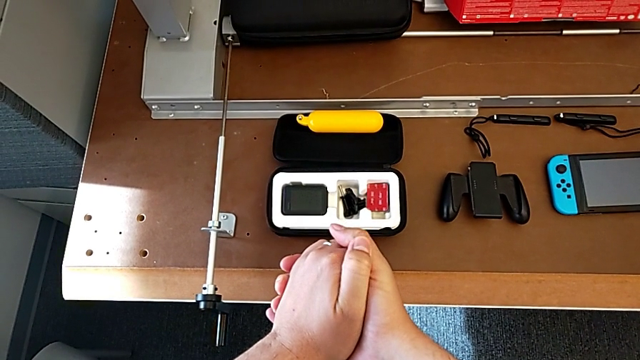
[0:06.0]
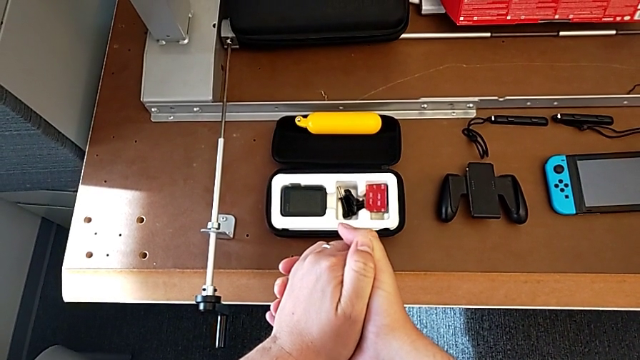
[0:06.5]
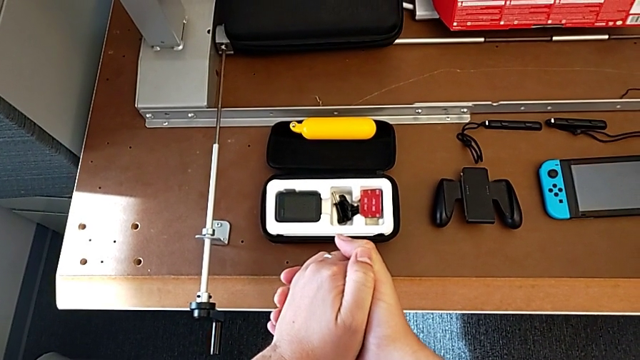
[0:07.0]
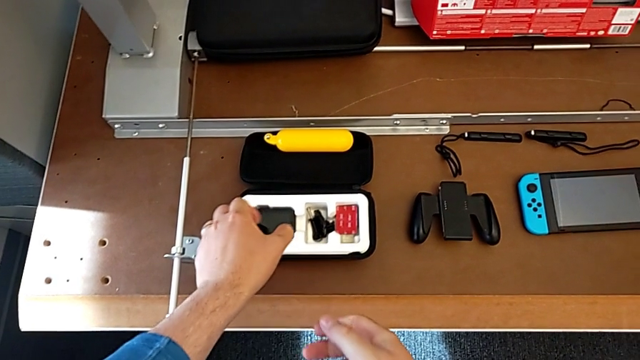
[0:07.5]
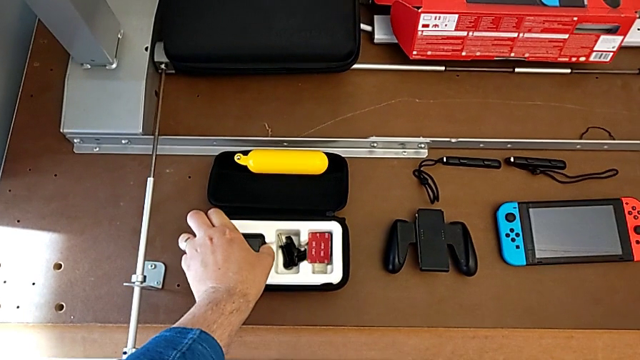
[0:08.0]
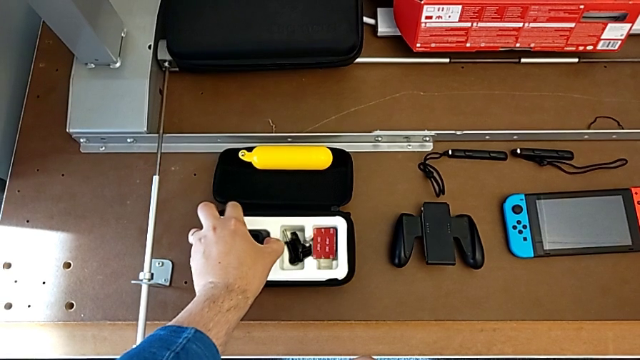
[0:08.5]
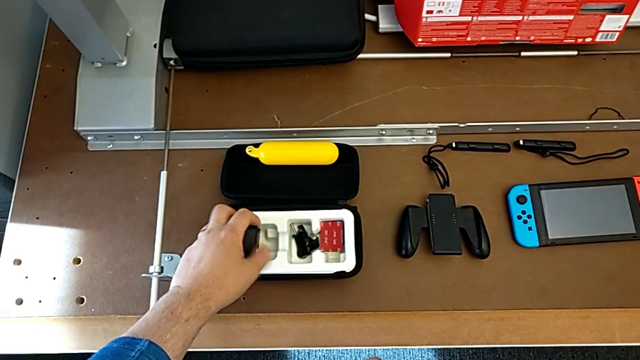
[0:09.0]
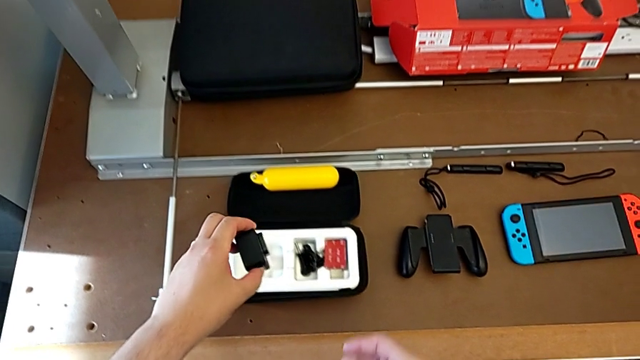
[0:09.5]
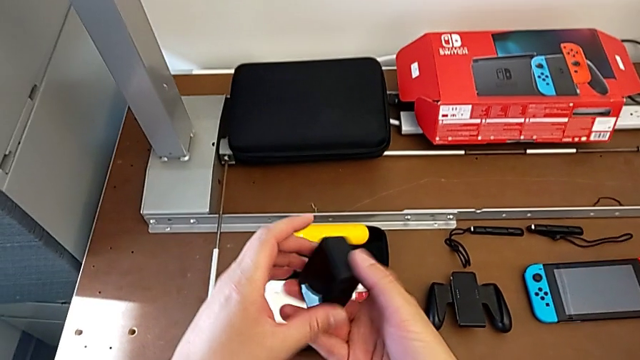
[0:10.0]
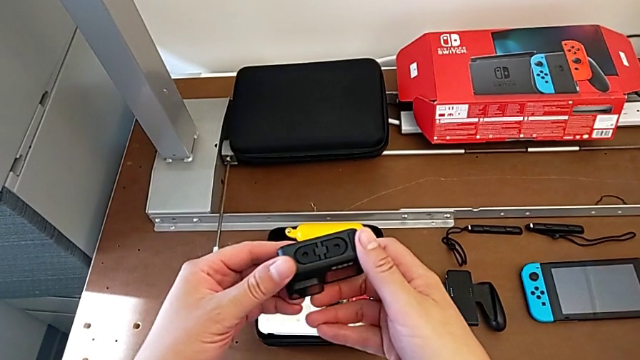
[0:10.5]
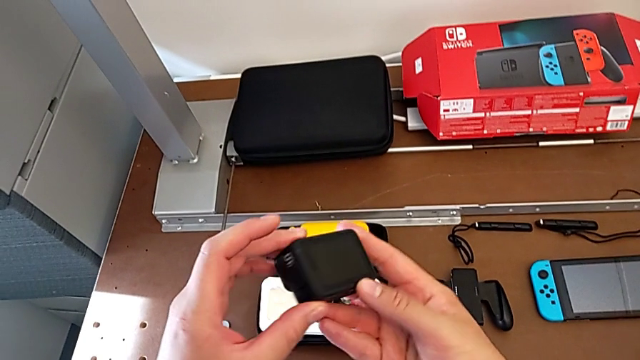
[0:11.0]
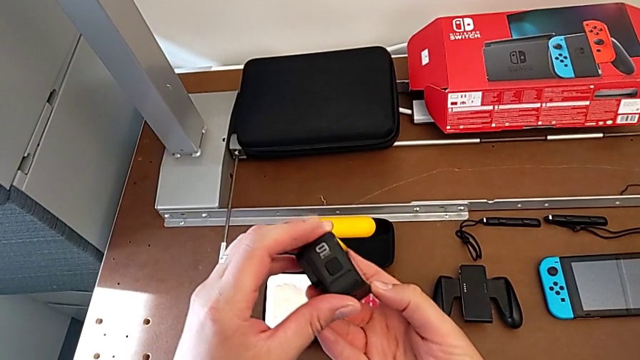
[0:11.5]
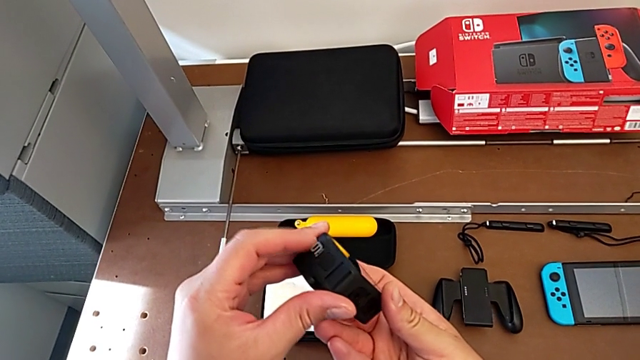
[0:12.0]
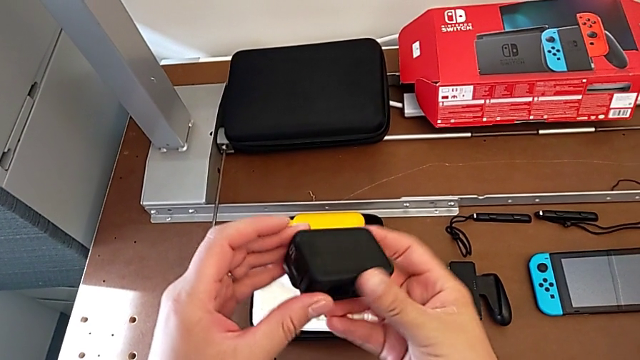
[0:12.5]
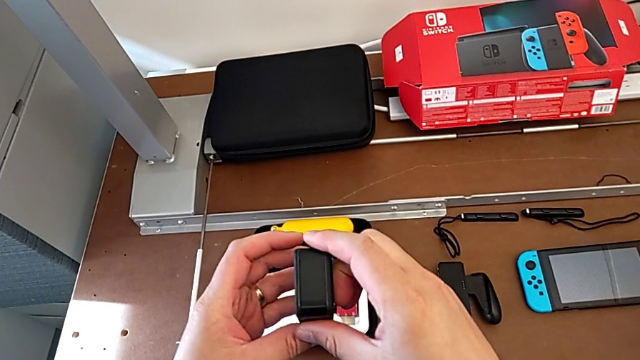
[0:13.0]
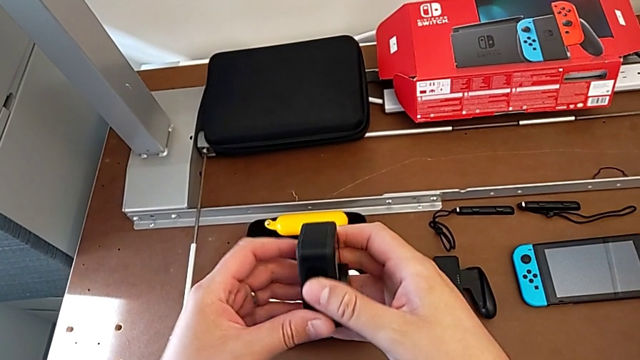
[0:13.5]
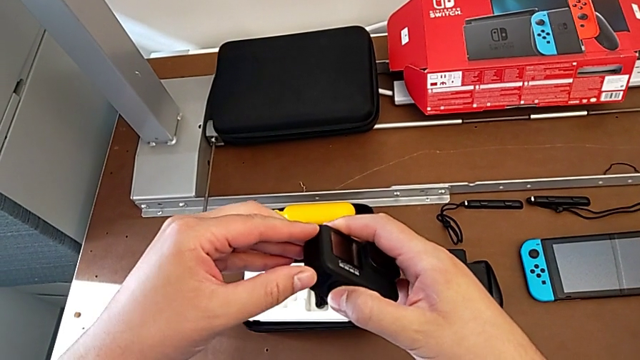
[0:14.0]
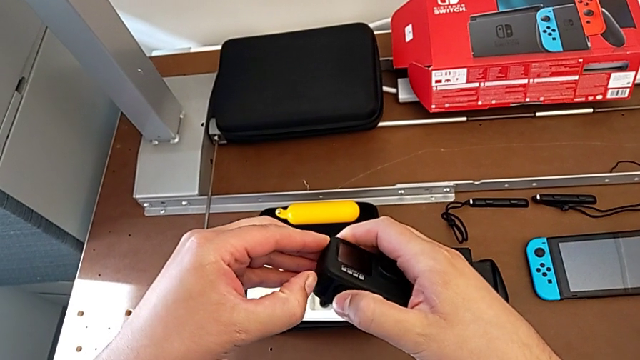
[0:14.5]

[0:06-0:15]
The camera wearer is removing the battery of the GoPro. They grab the GoPro and inspect it.

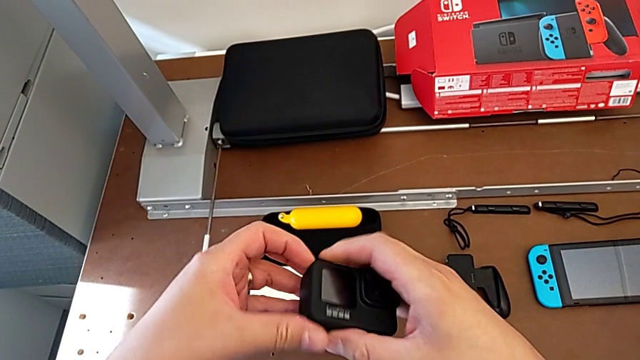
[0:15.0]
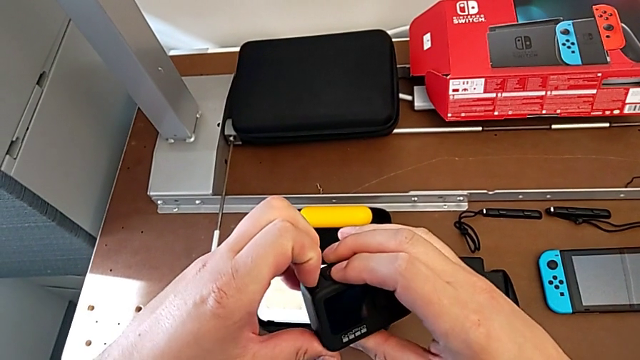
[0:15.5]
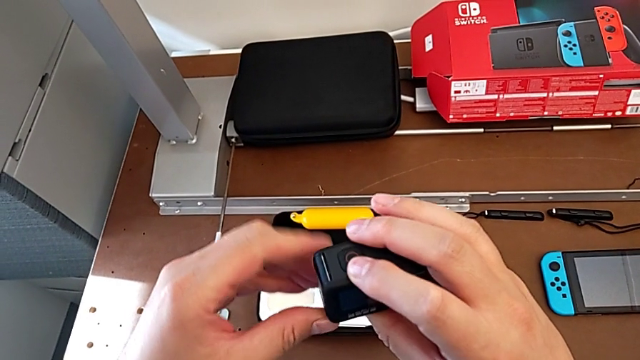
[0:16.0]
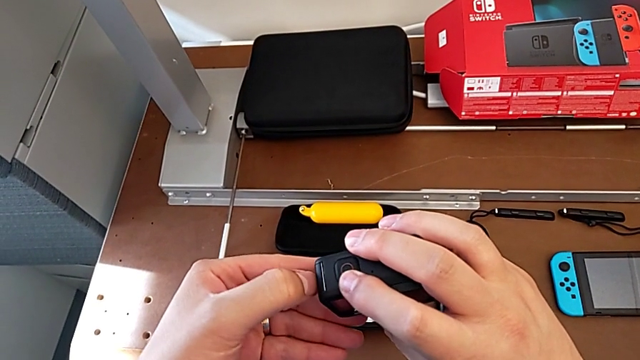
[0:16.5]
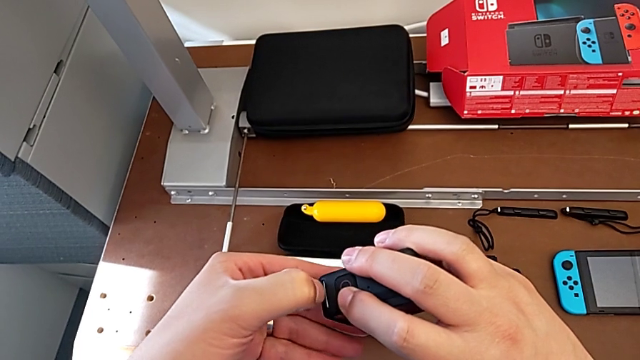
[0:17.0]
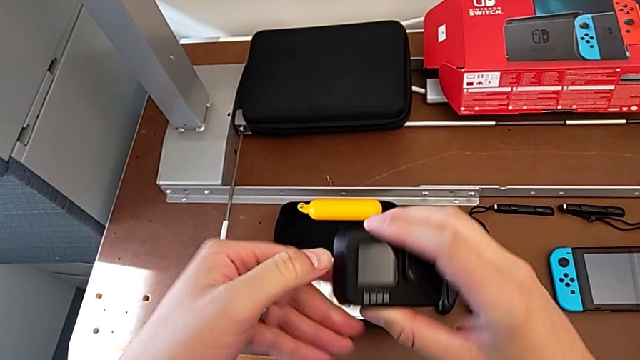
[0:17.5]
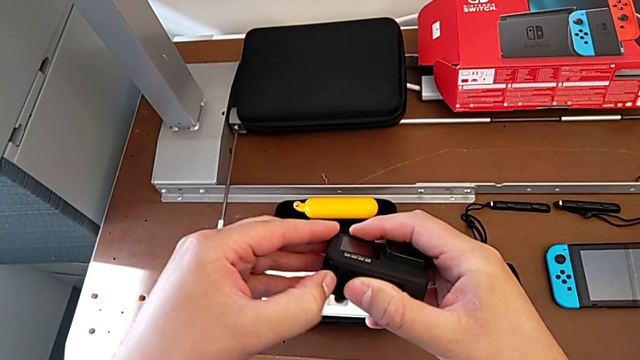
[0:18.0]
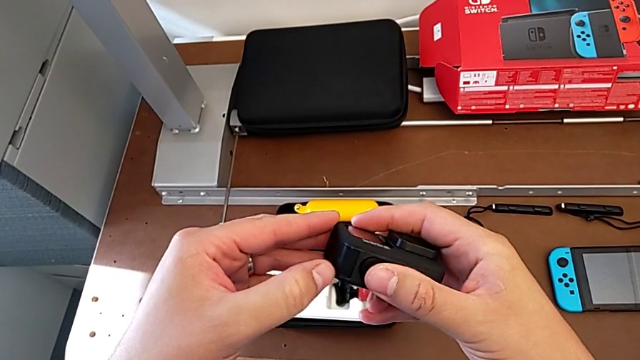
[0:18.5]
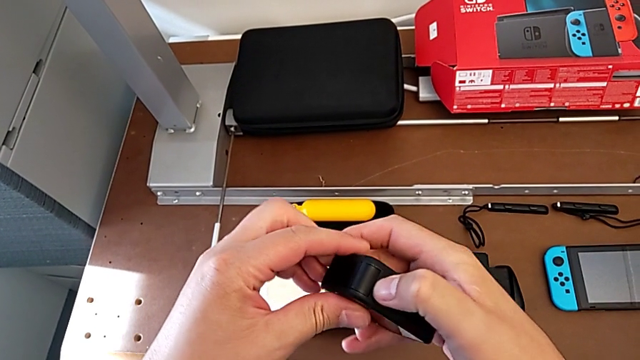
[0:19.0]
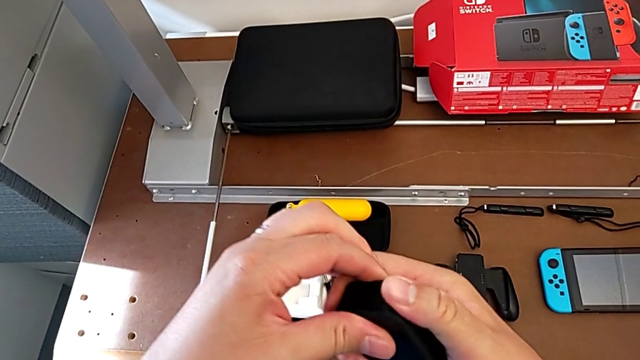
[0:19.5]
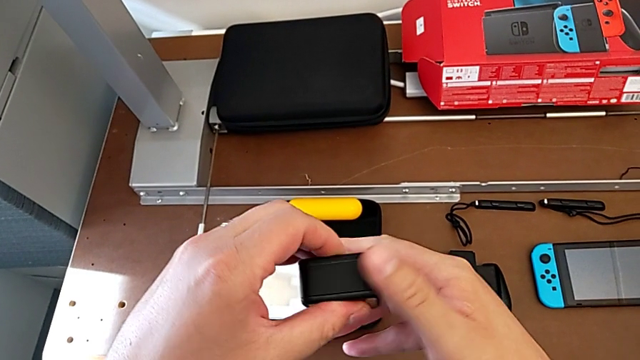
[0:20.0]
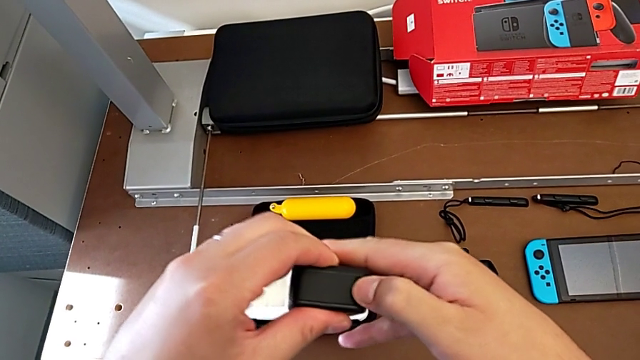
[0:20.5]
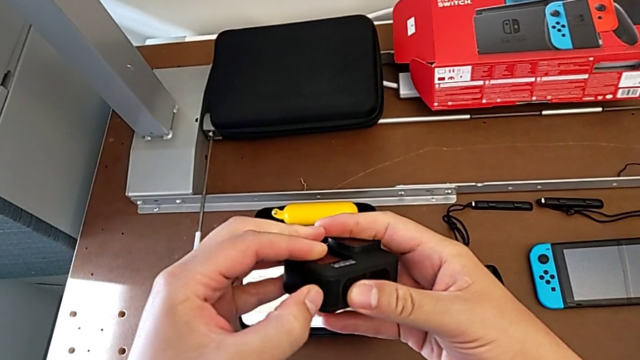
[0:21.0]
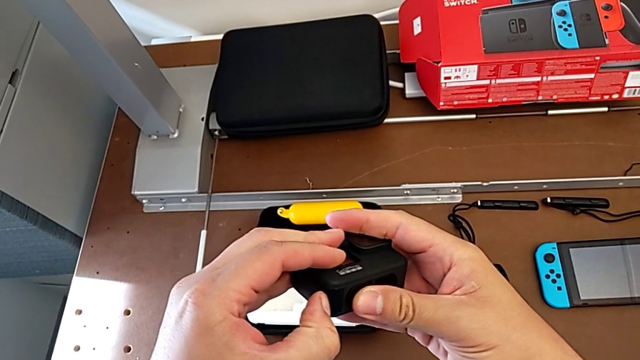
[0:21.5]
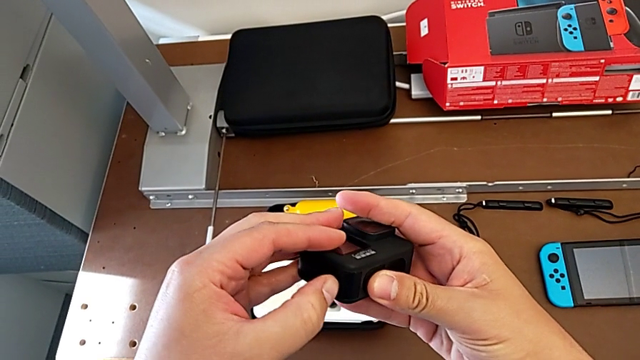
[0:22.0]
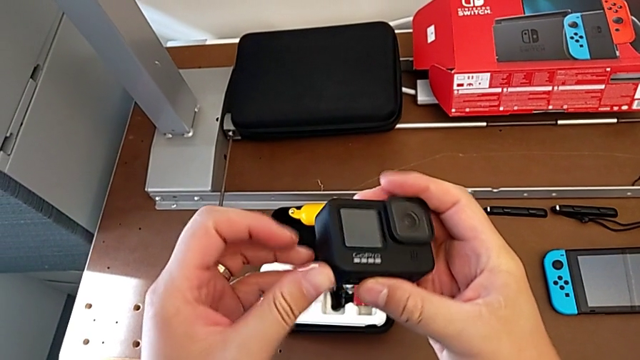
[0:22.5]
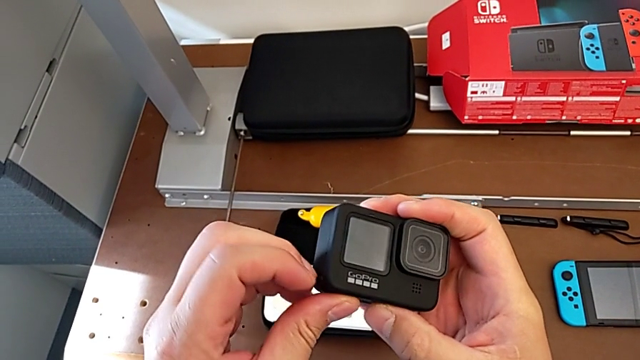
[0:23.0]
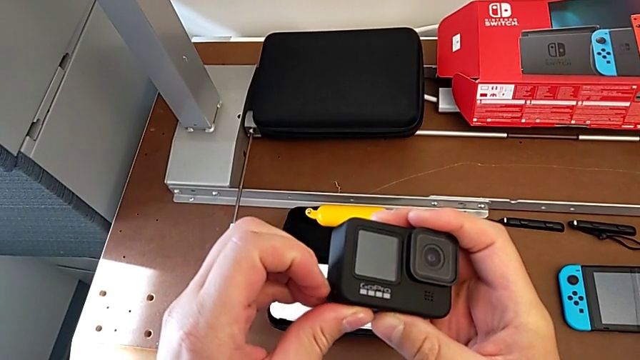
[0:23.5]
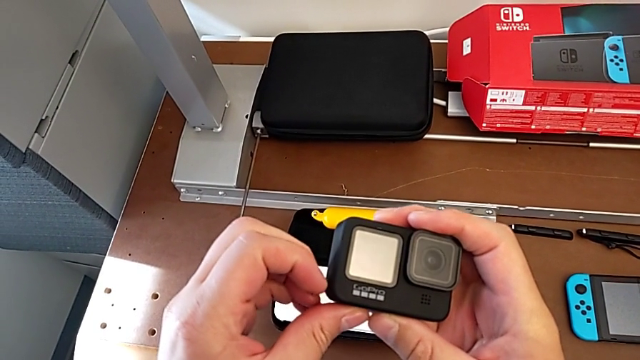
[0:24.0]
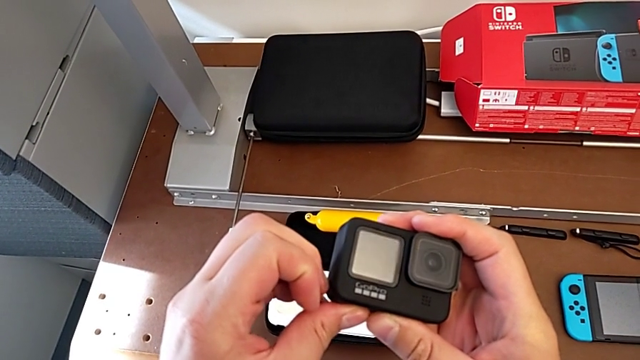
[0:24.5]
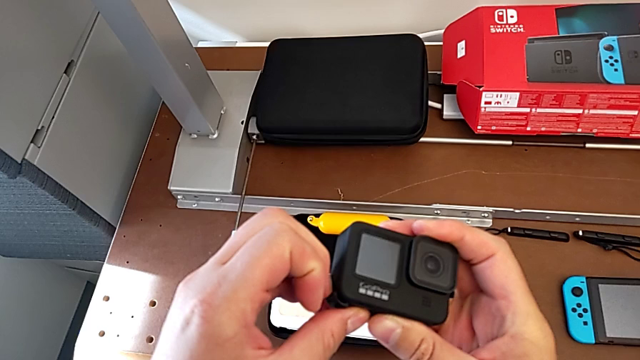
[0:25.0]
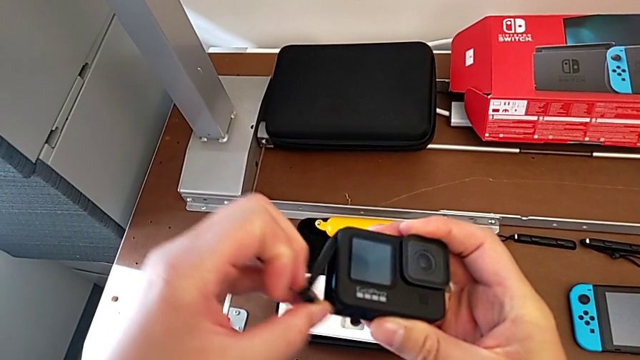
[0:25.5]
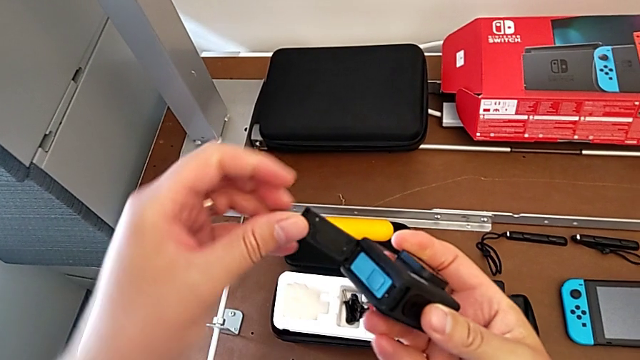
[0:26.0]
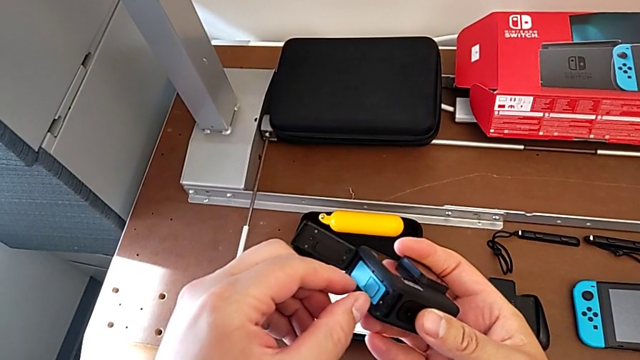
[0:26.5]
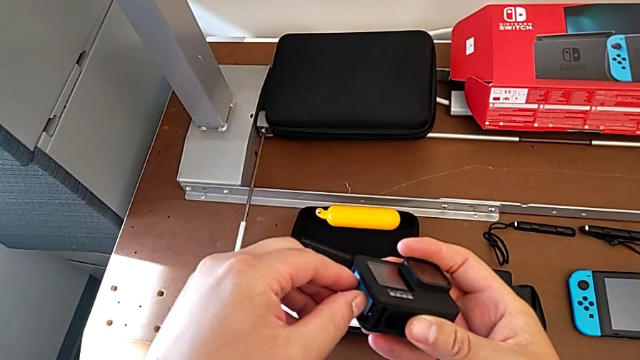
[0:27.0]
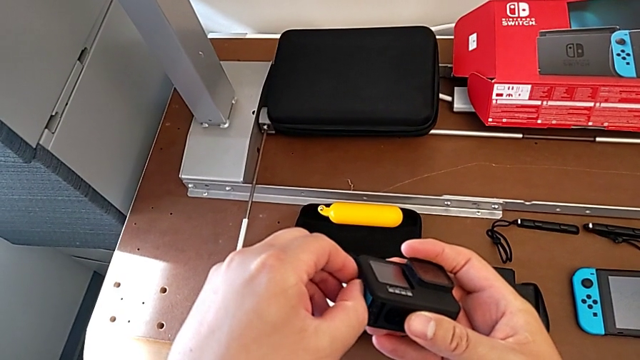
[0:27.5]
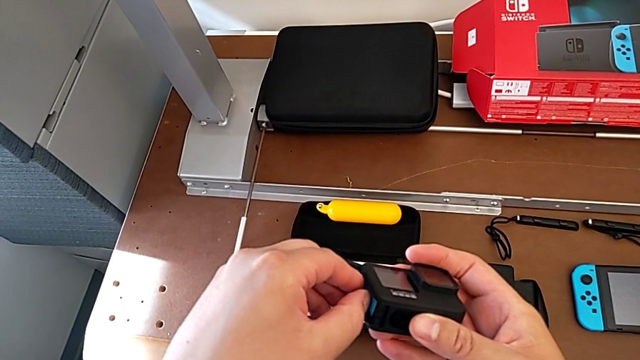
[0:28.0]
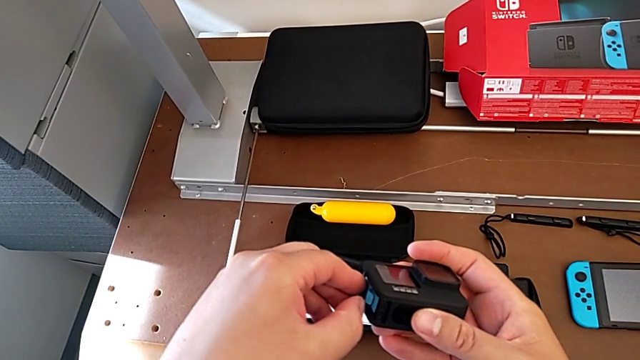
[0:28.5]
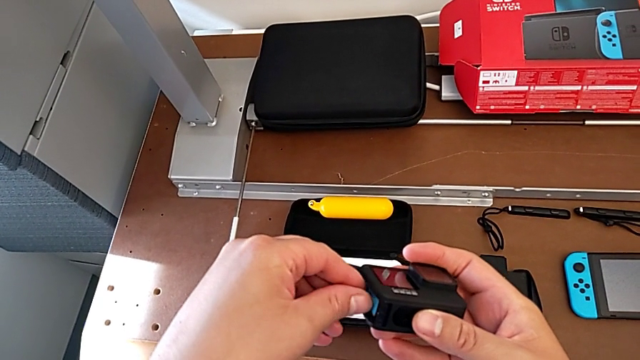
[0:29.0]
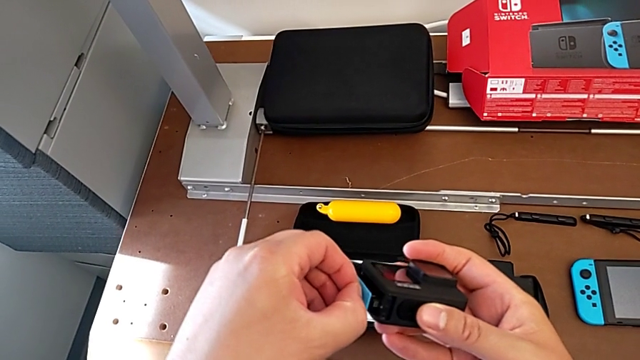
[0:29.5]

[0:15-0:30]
The camera wearer is removing the battery of the GoPro. They keep pressing the battery door, open it and withdraw the battery.
